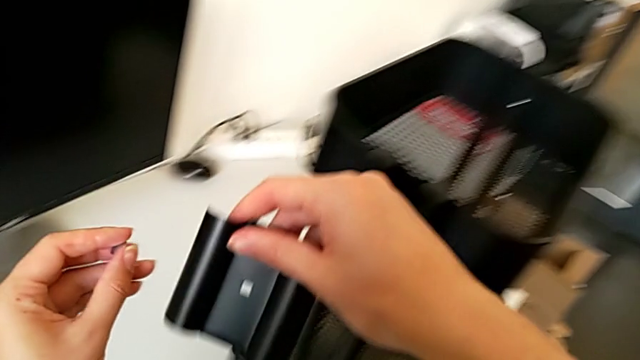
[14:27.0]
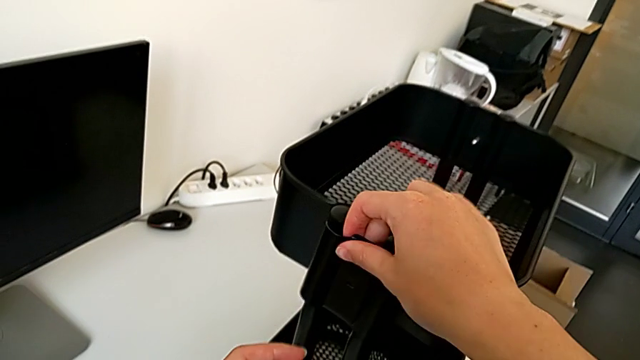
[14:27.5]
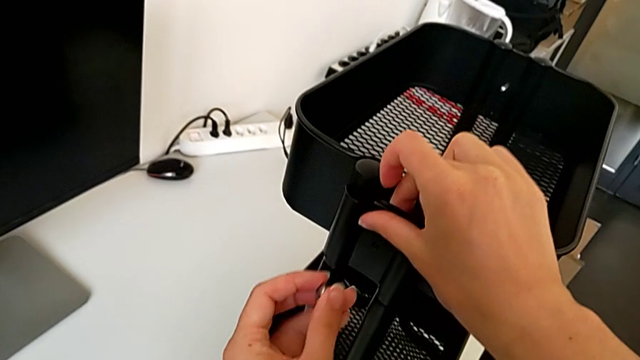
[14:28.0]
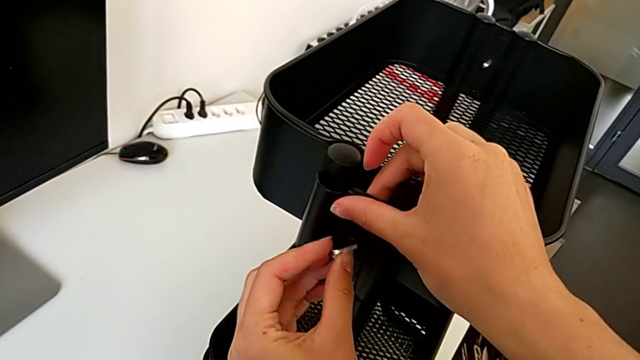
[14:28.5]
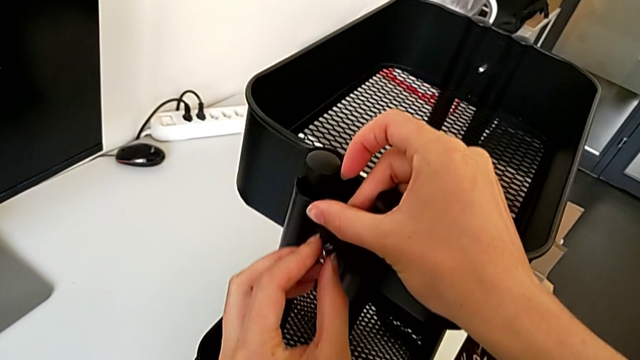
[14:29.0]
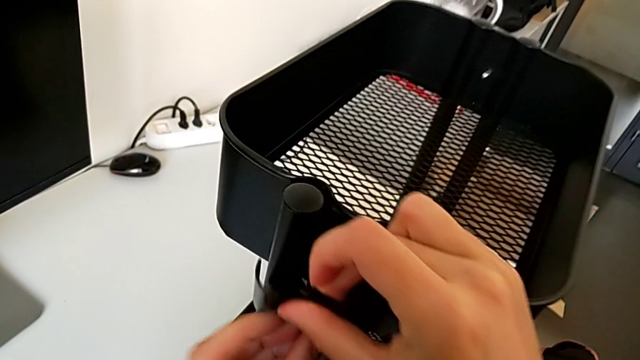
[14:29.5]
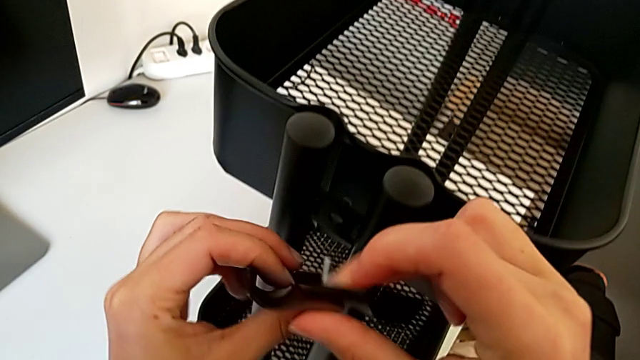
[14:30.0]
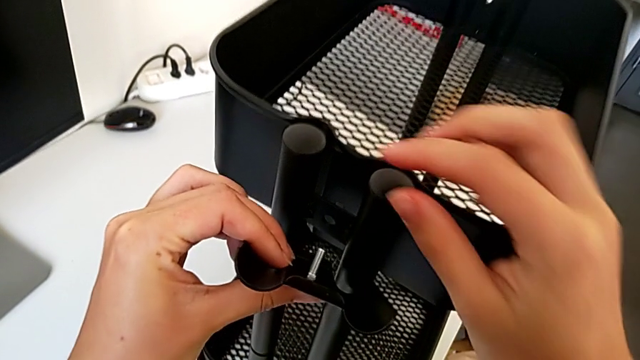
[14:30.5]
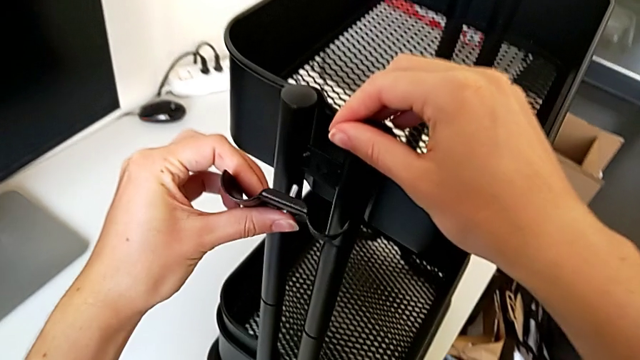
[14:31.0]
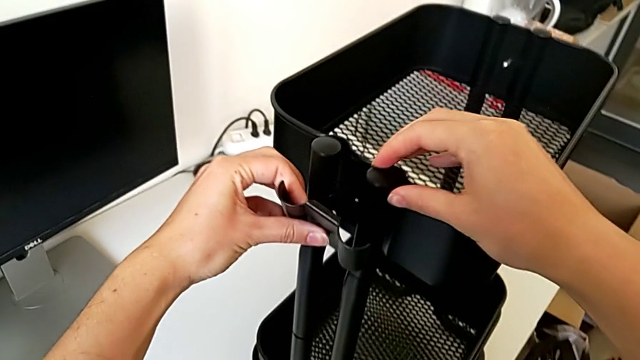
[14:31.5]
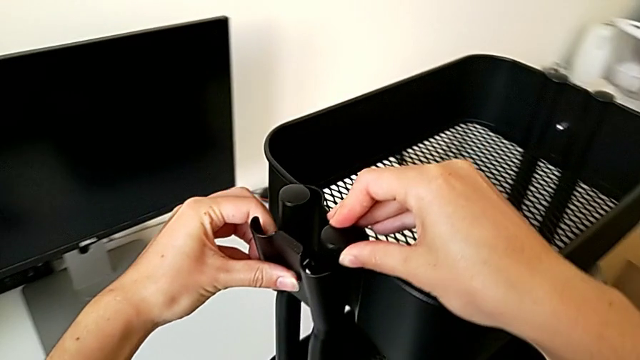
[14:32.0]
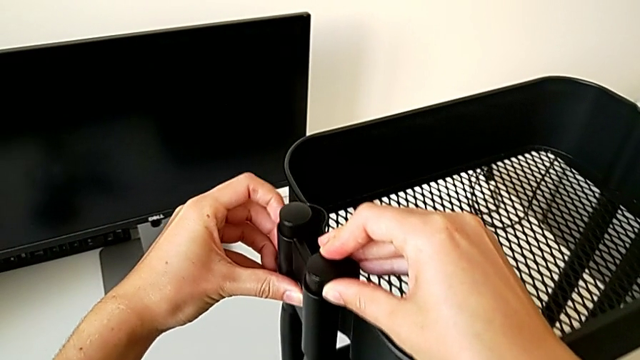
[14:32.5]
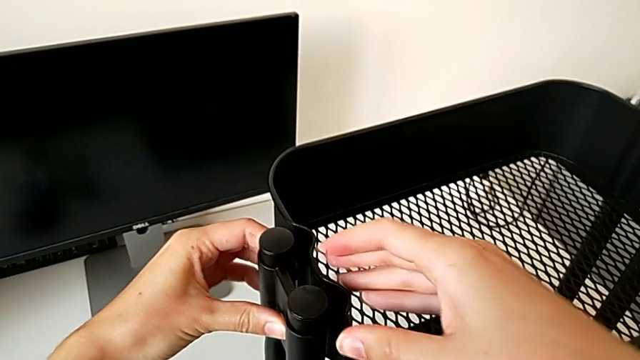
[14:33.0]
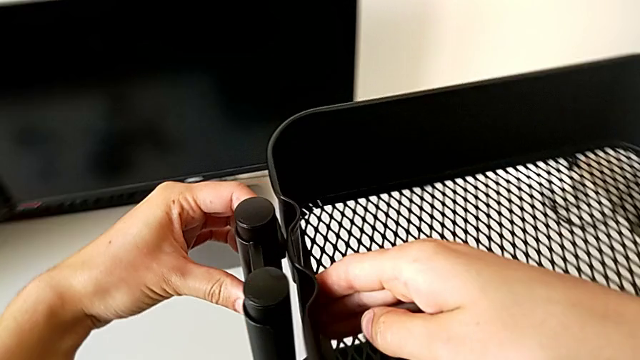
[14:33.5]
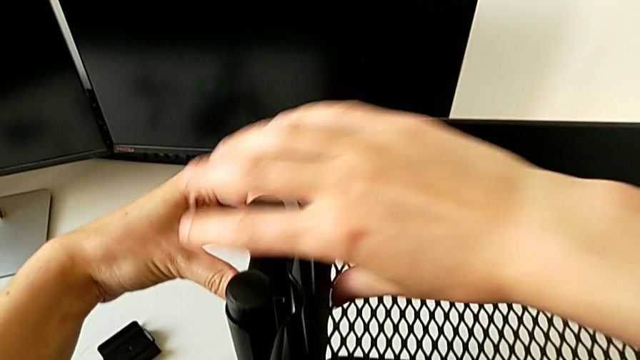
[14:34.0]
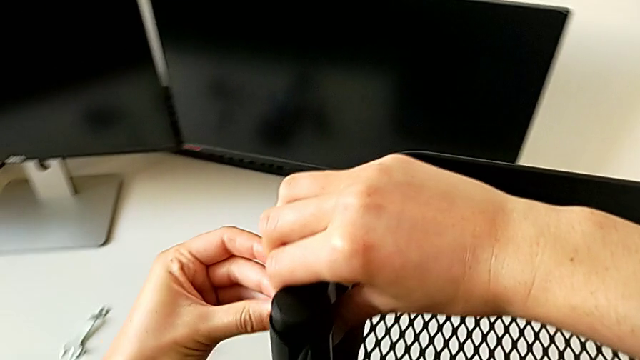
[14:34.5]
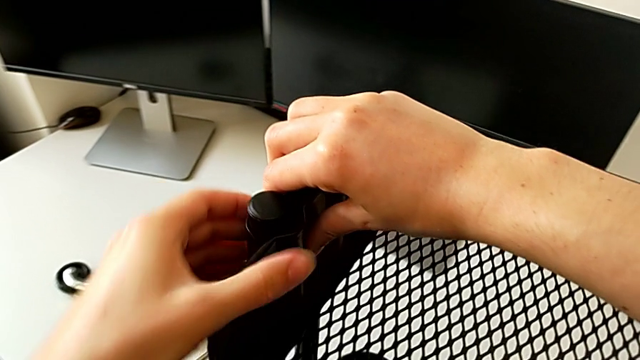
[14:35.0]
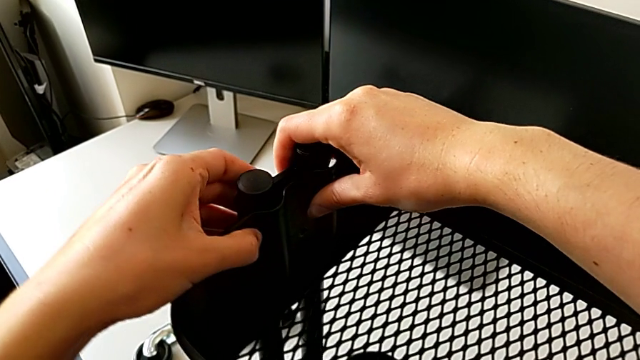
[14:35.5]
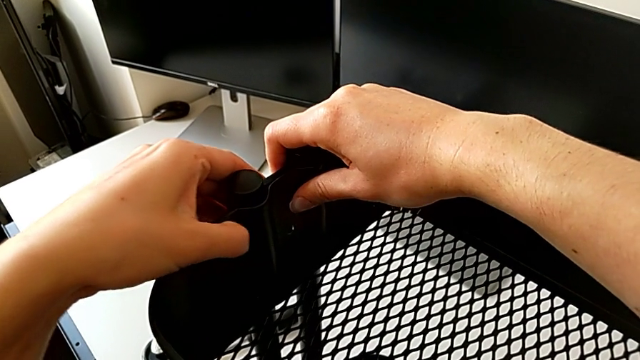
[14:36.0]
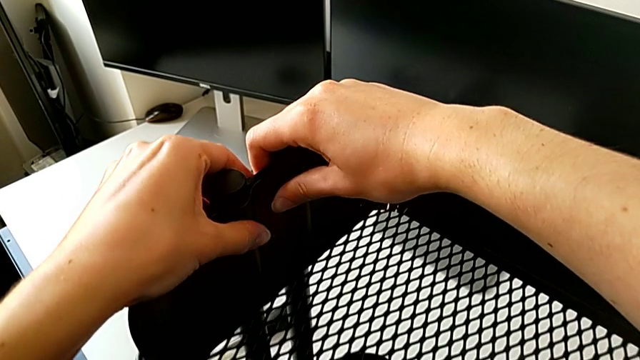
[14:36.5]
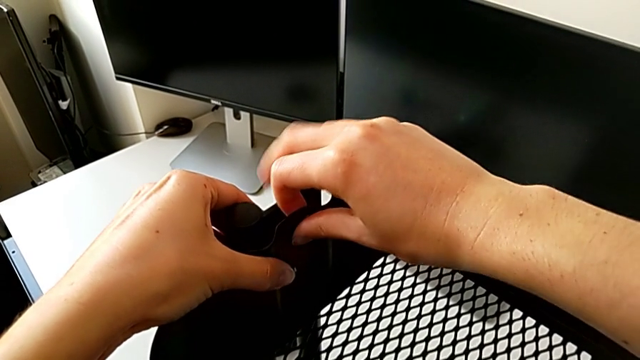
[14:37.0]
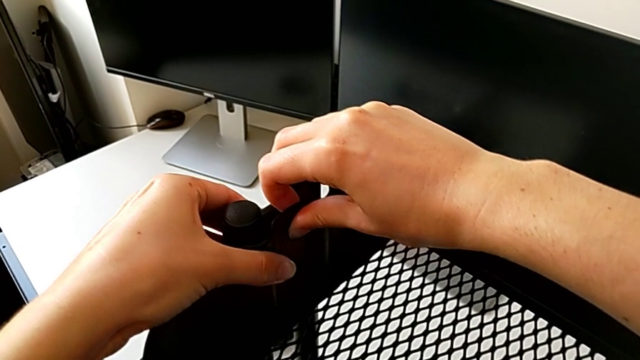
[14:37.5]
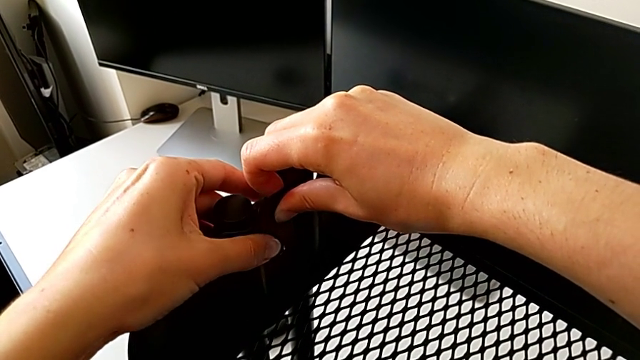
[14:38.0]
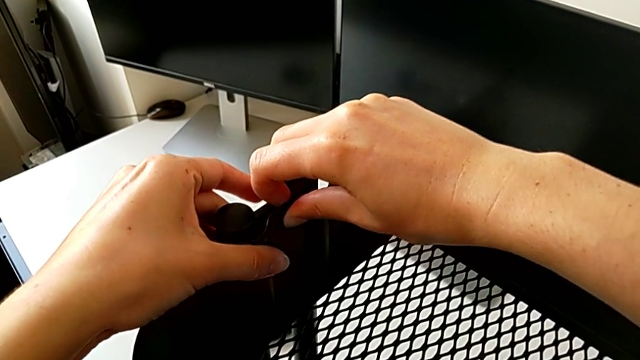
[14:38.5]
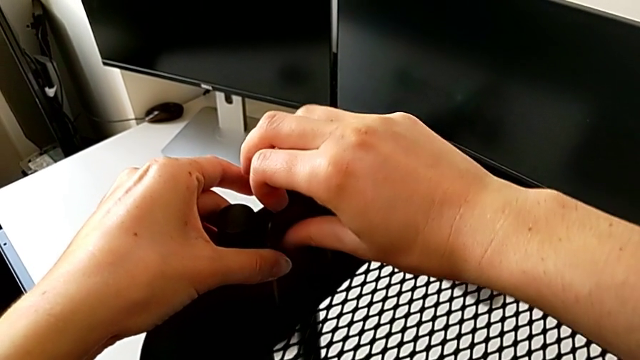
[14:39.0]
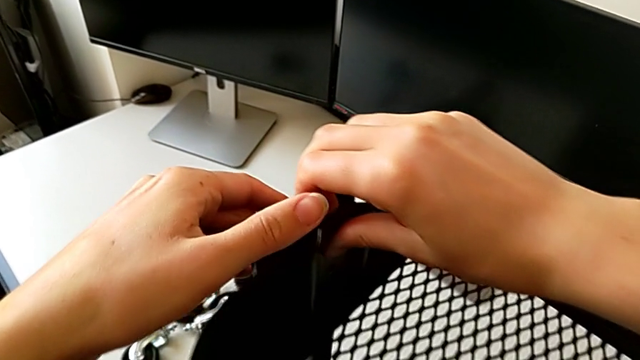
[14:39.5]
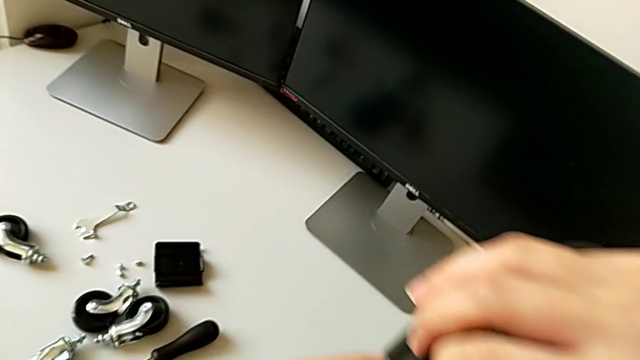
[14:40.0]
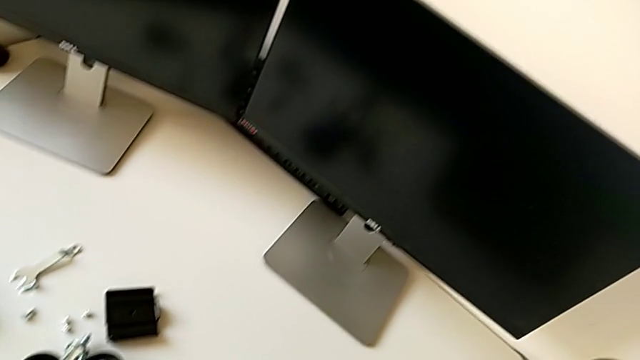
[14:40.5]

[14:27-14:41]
The camera wearer is assembling the top tray of the rolling cart. They align the fourth screw twice and push the grid tray.

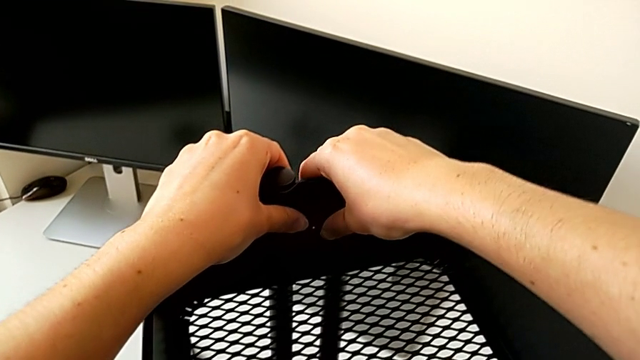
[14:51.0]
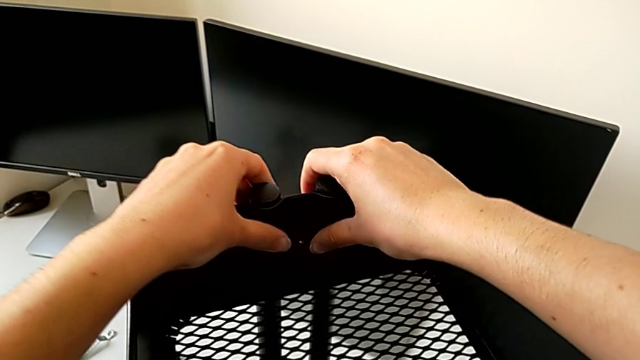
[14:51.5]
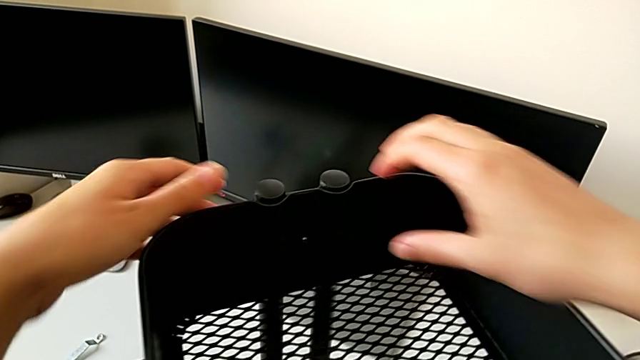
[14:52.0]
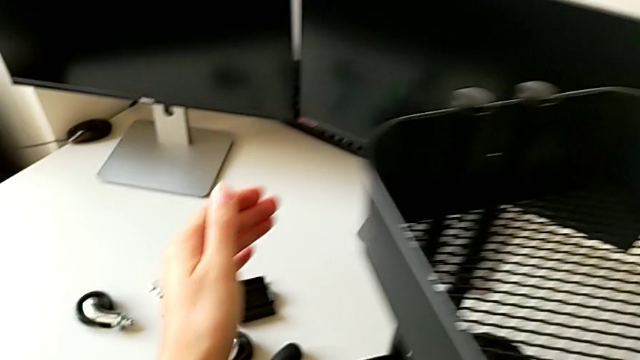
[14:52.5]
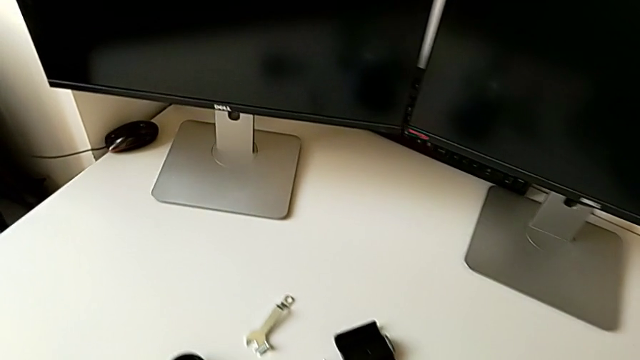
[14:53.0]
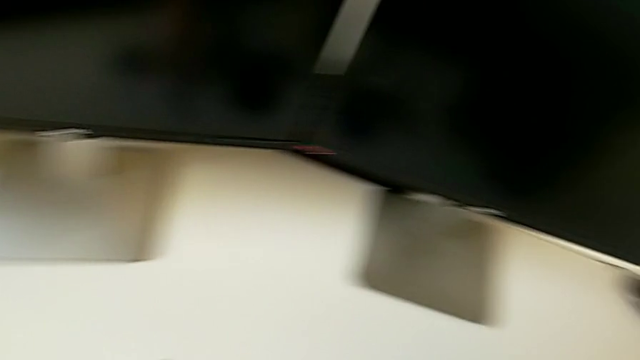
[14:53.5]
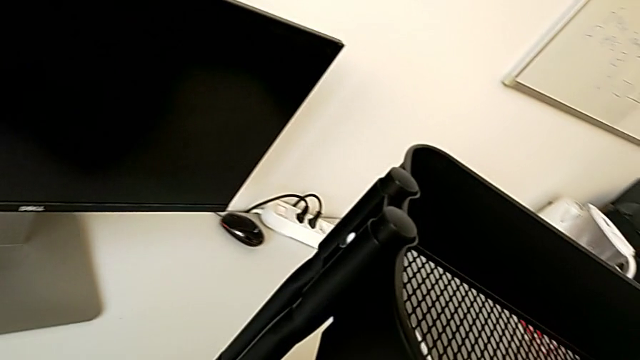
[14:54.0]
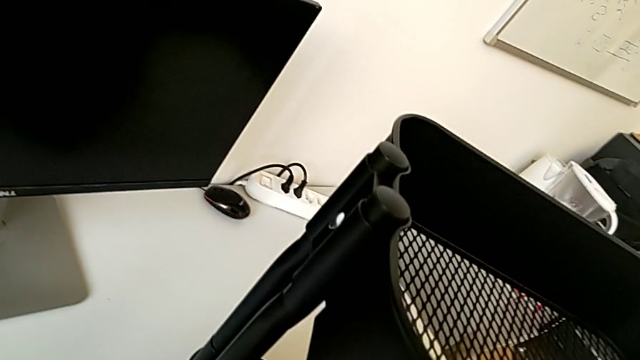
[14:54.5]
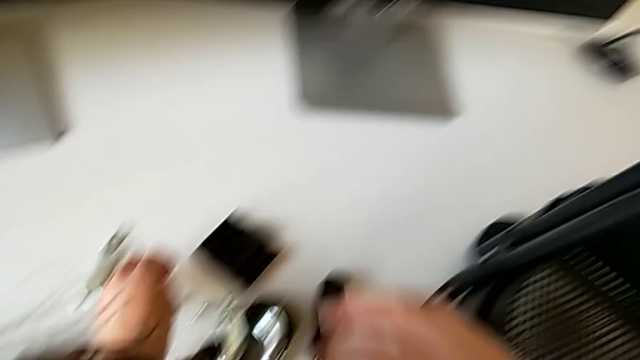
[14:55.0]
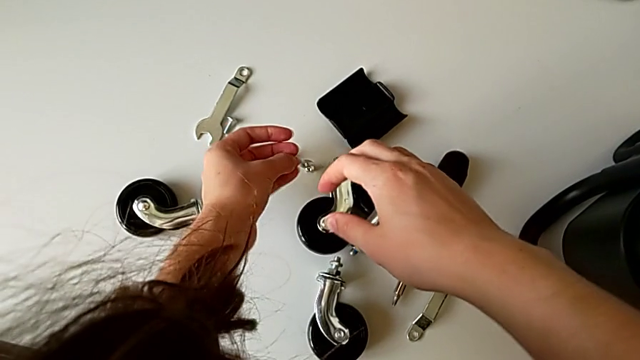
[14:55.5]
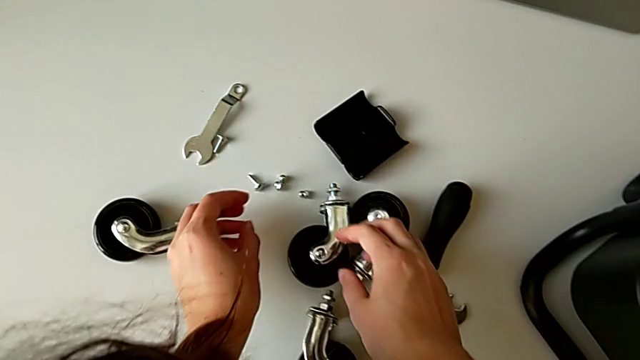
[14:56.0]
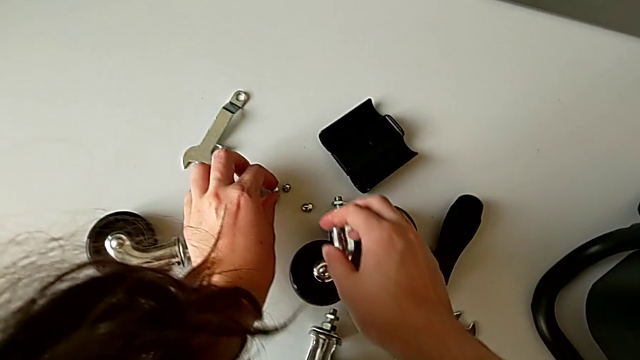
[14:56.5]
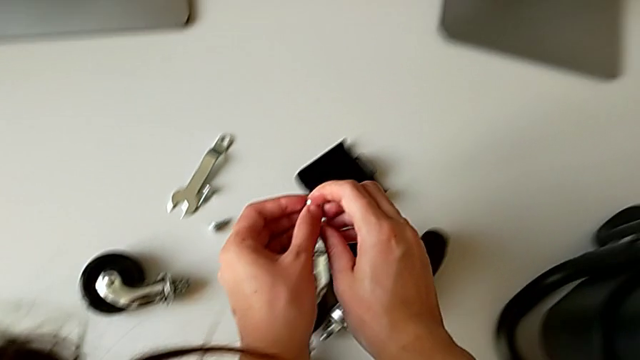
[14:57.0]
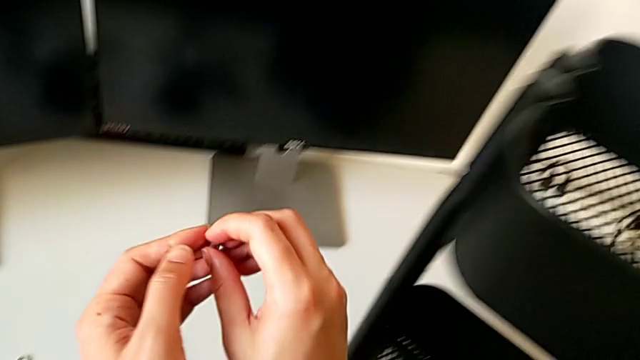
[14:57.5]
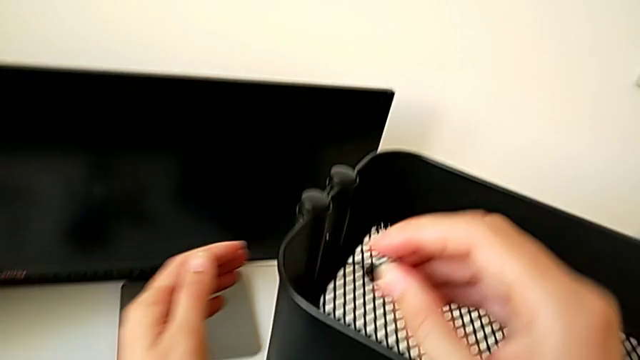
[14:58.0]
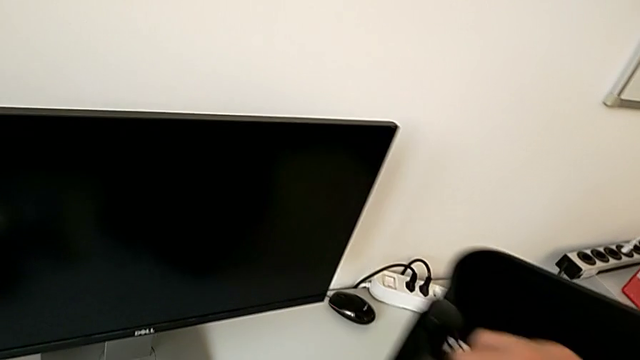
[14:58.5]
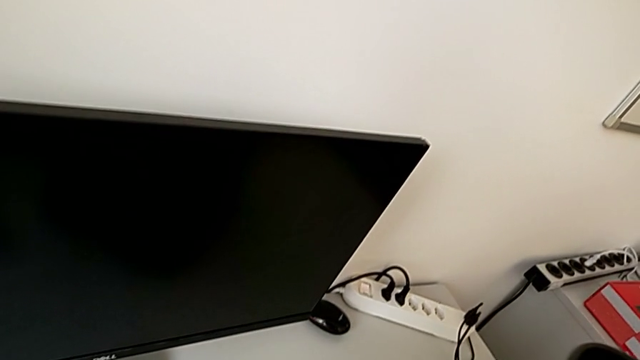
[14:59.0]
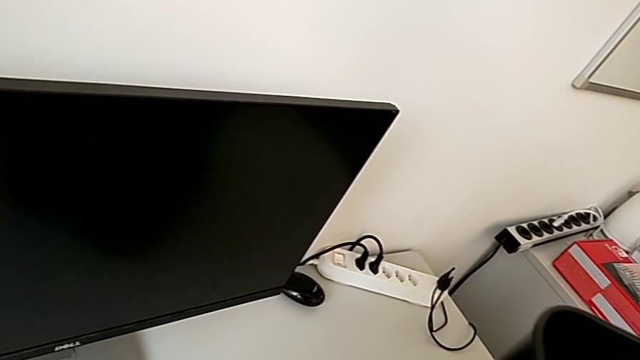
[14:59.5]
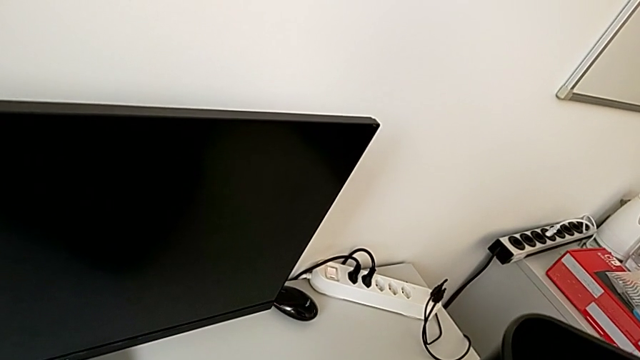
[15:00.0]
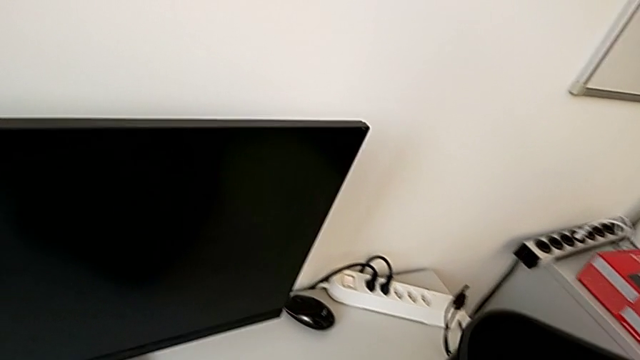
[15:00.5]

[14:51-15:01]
The camera wearer is assembling the top tray of the rolling cart. They grab the fourth hexagon cap nut and insert it.
